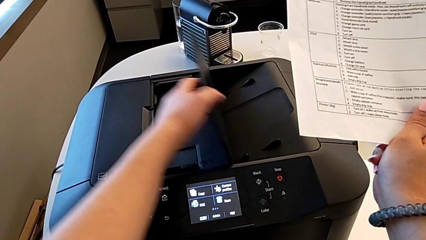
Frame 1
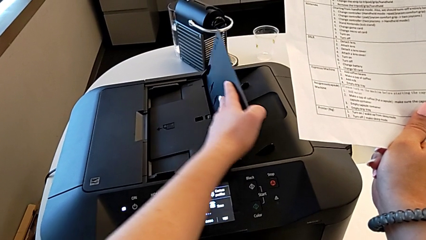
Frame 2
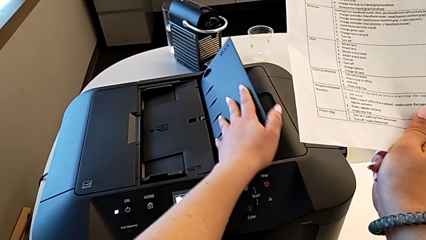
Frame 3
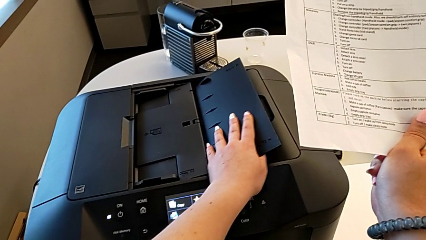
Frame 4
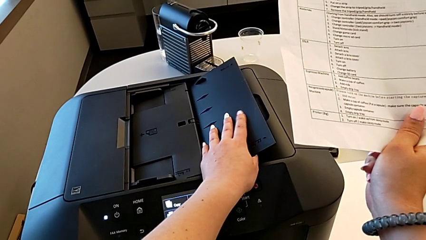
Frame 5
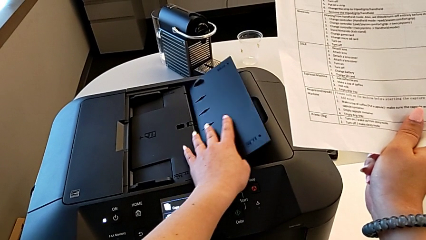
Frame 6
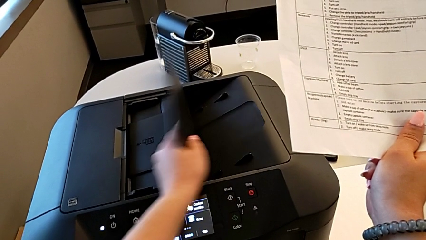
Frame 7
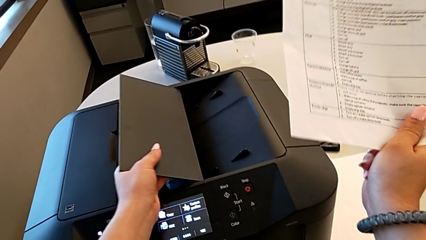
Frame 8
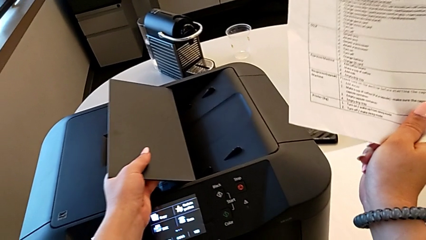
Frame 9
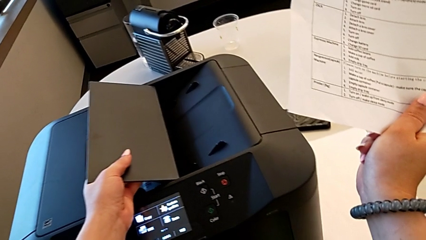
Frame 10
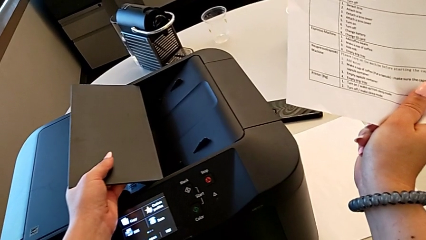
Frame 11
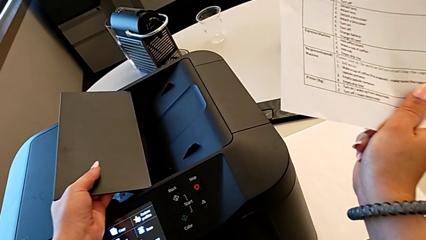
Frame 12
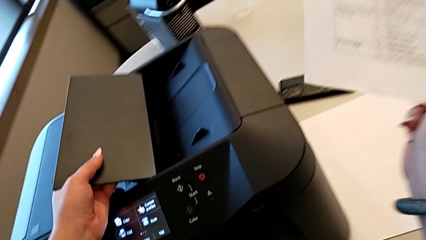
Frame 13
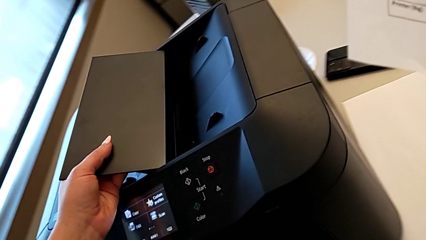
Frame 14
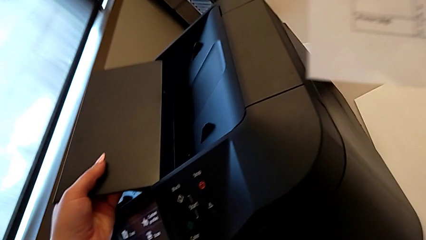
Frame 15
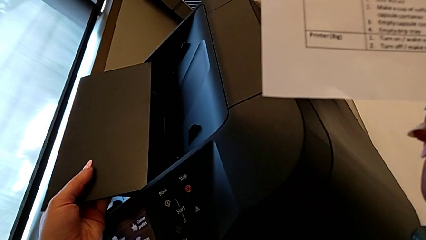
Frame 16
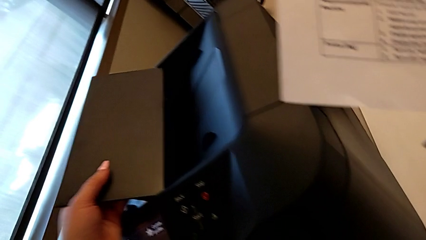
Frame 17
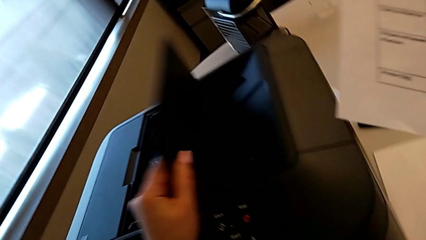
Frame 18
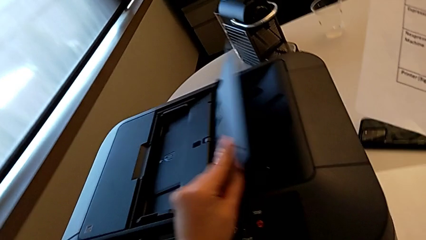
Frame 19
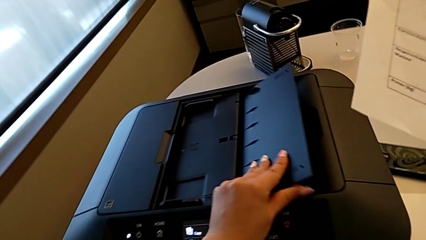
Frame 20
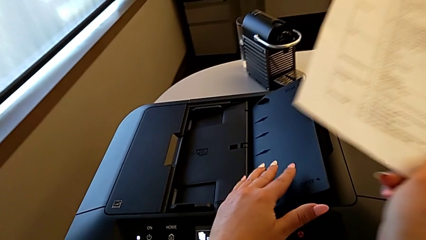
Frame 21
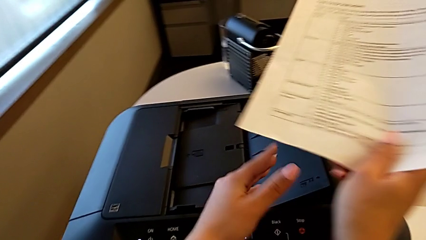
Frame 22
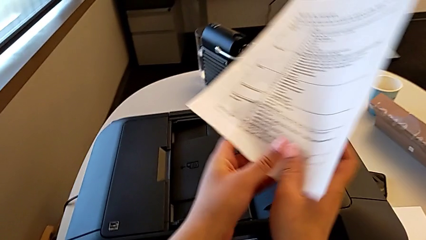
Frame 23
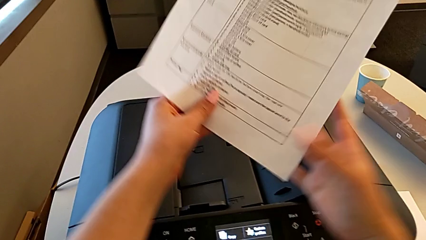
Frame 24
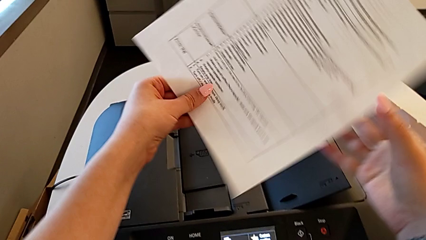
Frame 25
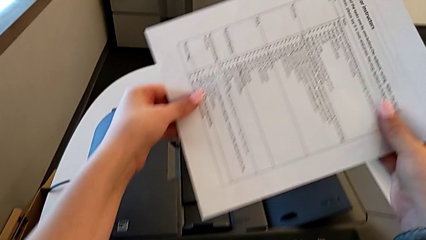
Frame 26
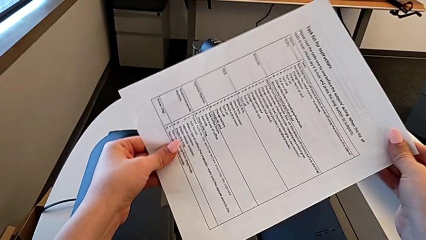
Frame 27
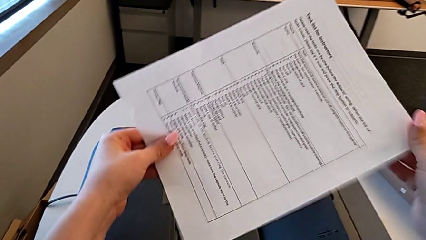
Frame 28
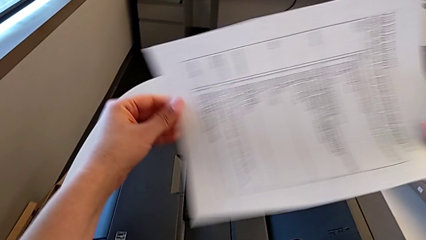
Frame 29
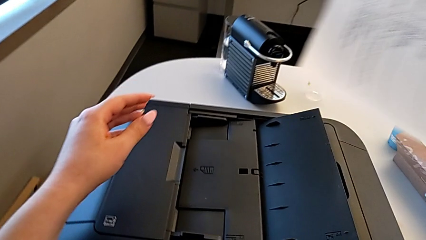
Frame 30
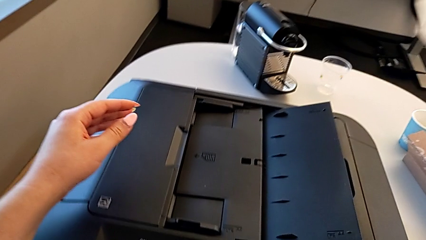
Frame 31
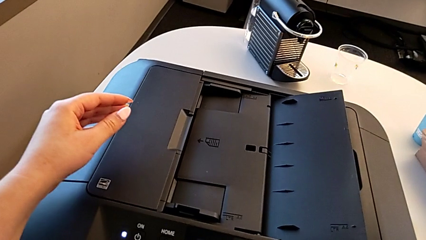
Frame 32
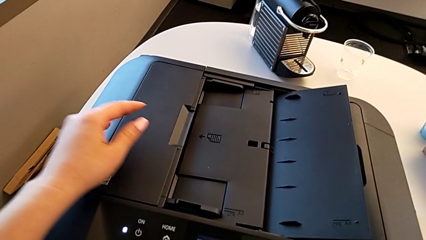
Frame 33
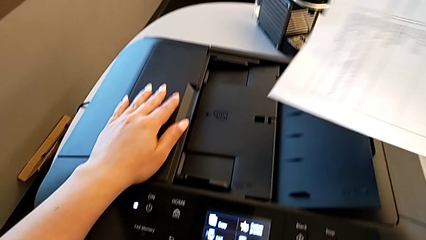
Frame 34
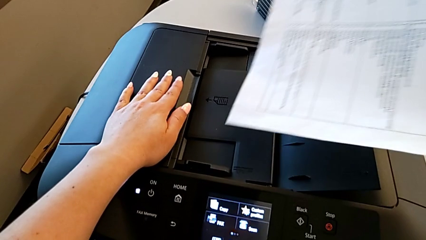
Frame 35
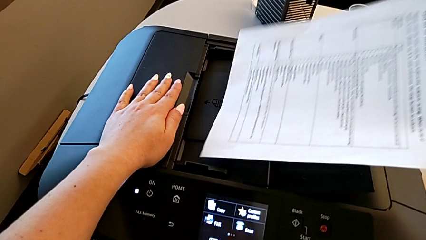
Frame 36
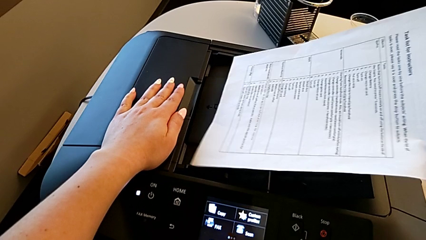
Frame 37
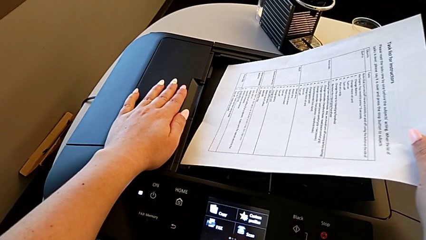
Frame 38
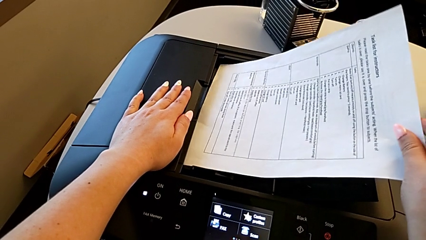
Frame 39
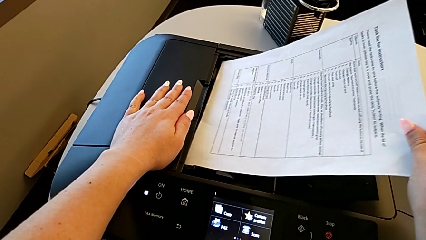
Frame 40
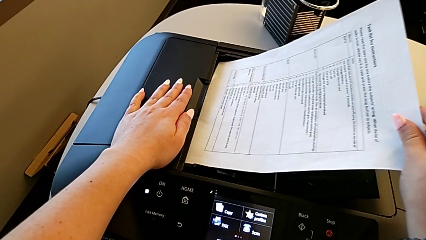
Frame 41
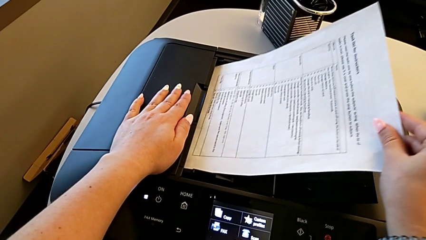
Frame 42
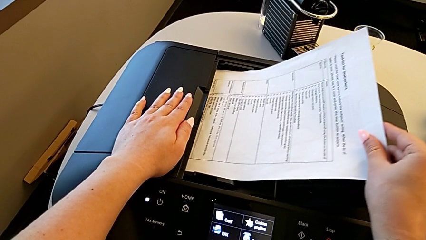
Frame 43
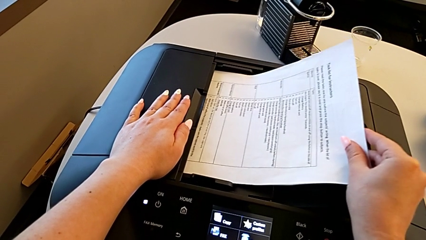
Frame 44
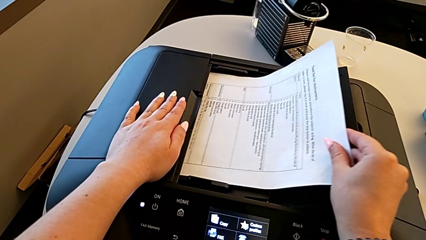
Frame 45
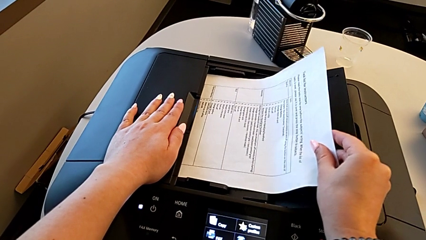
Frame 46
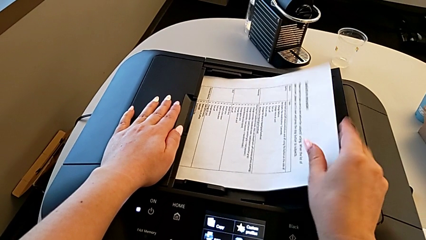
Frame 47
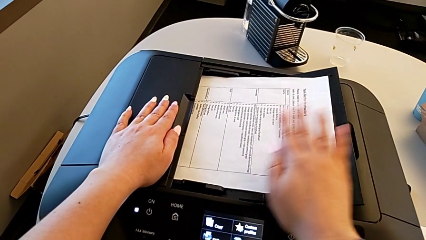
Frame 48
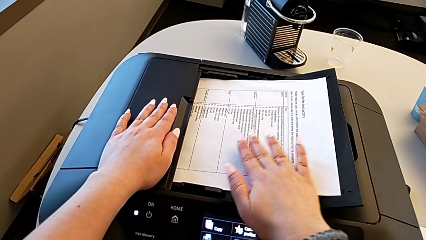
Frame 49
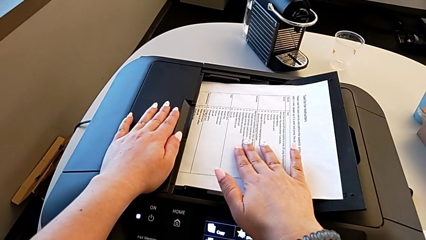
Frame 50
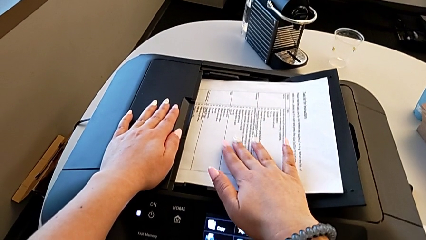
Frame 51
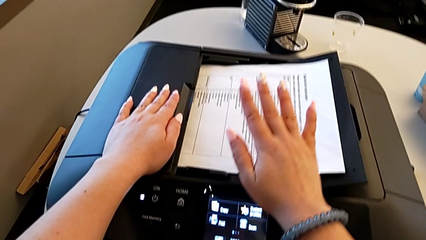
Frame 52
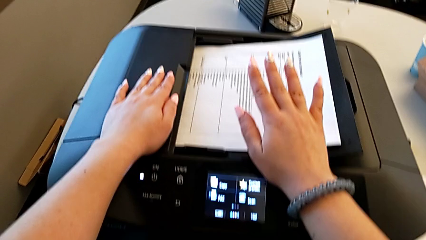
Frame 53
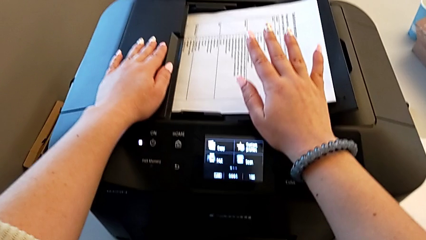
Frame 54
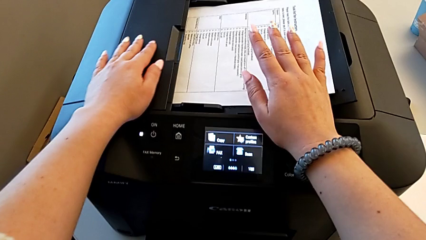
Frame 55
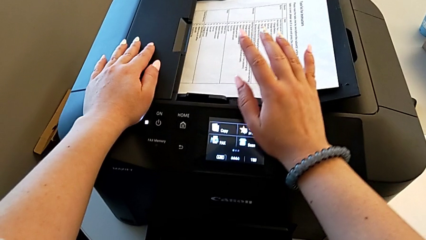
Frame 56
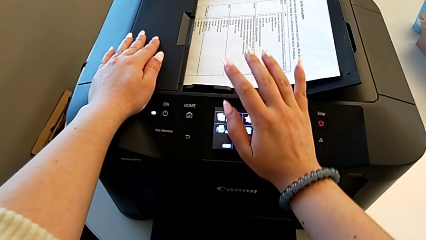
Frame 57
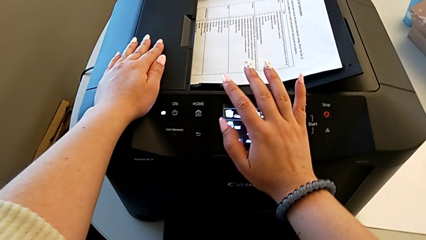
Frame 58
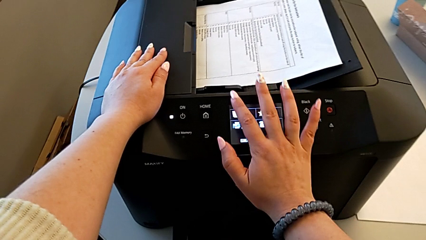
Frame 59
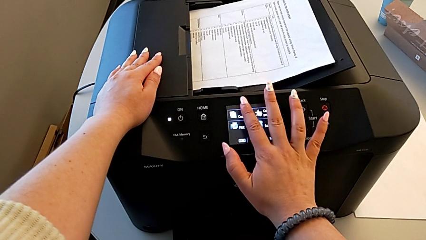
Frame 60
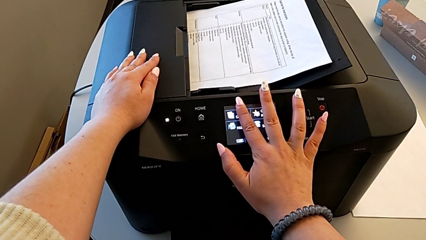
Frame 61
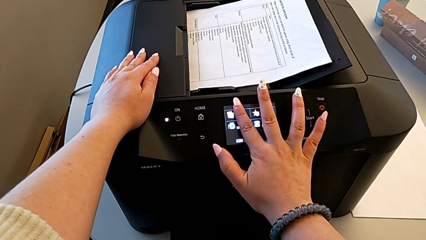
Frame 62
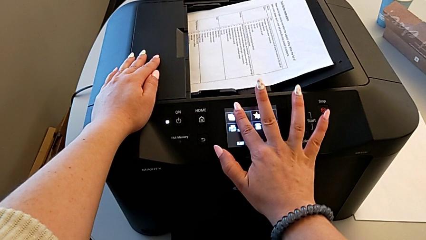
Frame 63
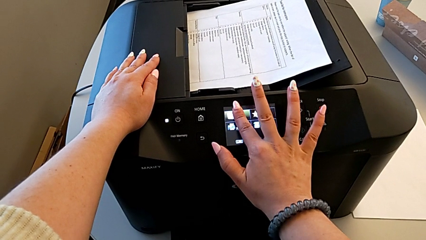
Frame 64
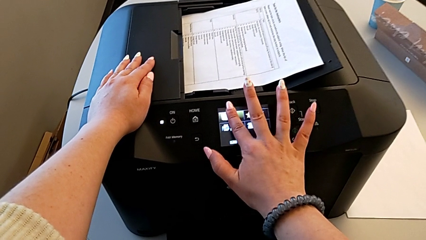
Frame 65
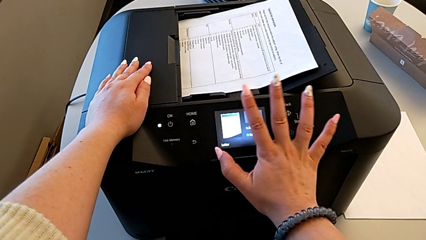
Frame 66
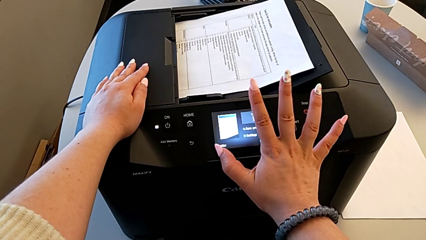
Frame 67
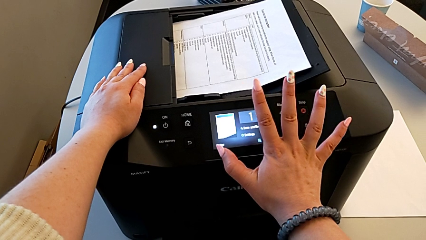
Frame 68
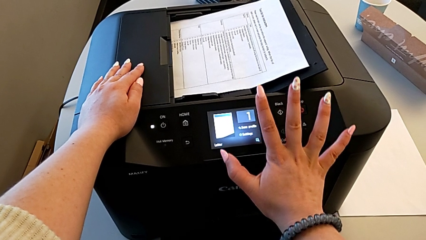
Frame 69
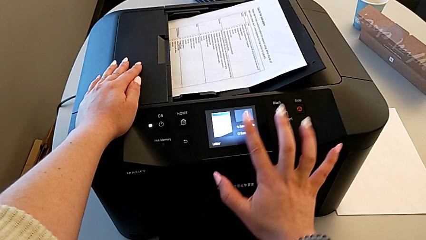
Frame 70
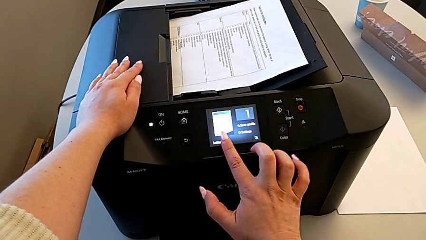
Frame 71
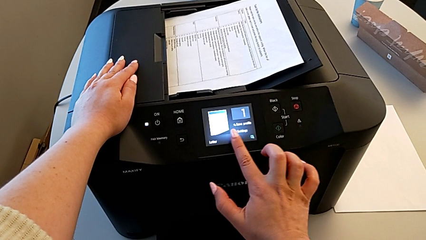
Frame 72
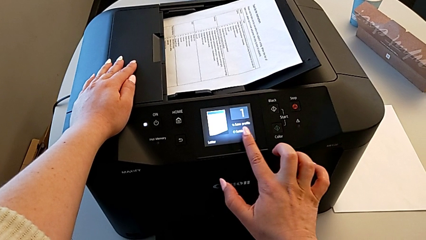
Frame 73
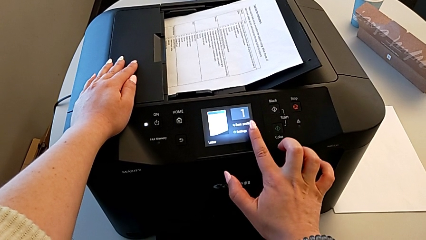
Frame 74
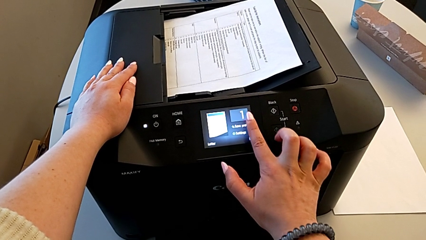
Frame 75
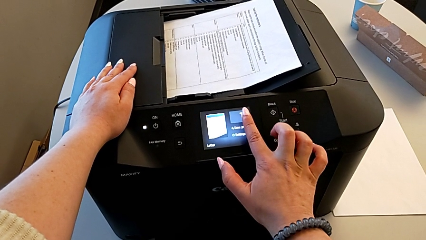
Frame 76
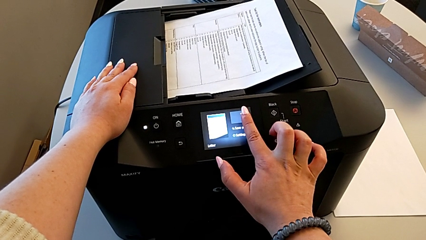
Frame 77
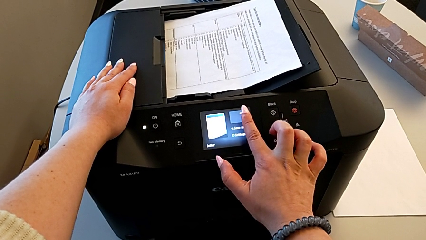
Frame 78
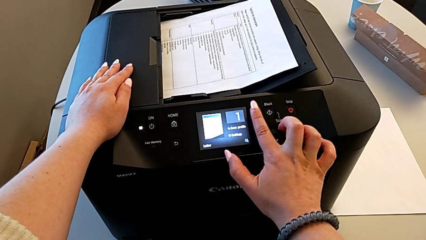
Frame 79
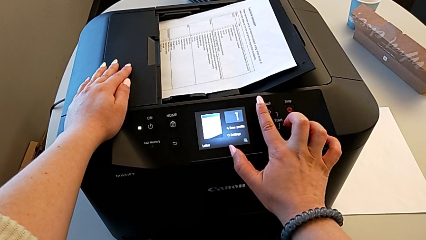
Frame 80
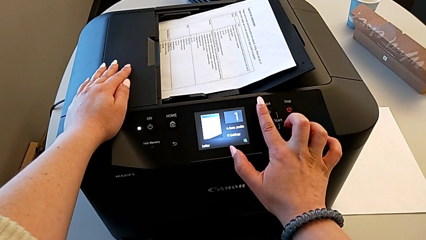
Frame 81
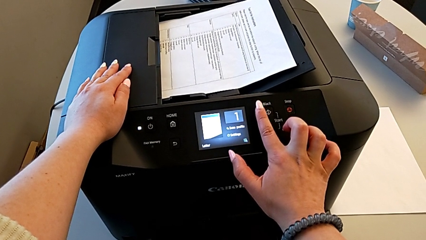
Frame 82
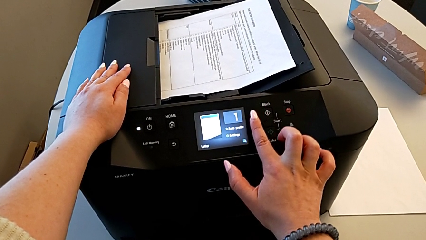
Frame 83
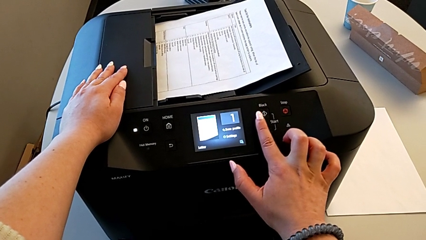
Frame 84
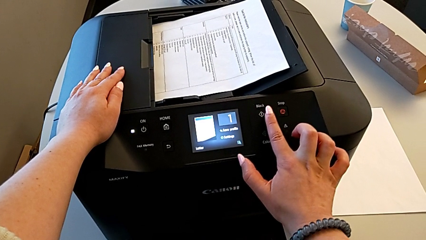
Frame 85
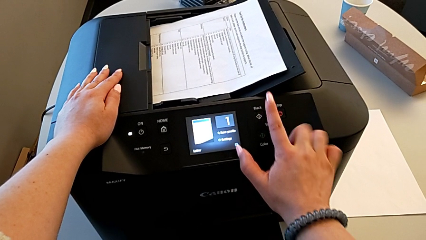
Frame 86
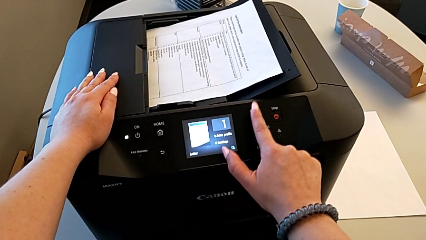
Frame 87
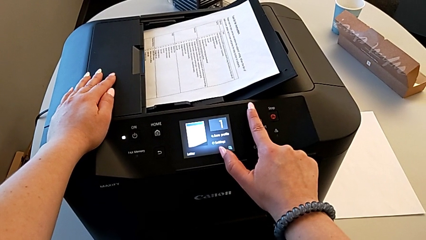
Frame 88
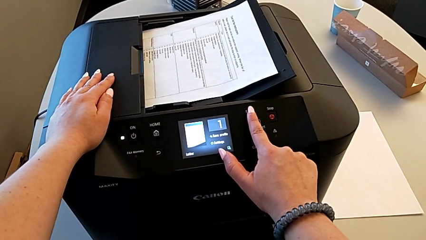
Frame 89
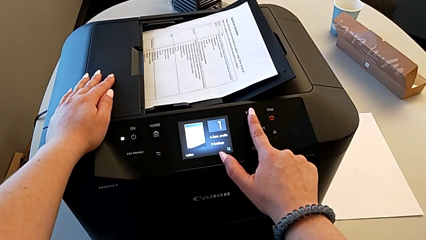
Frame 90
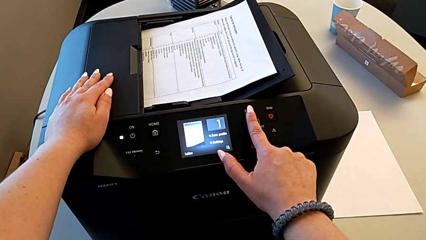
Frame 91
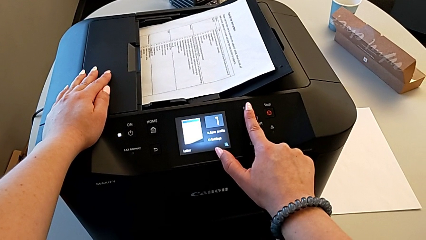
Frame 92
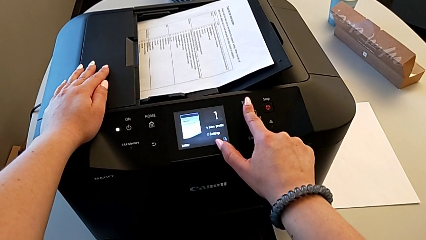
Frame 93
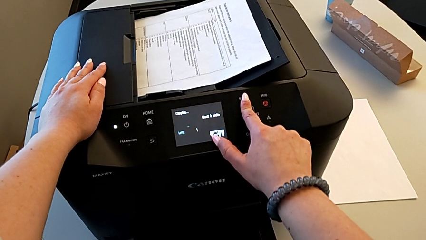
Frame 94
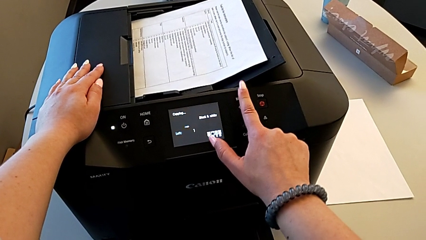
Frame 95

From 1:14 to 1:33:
The camera wearer is copying. They keep flipping the paper tray, rotate the paper stack, insert it, press the touch screen and press the black button.
